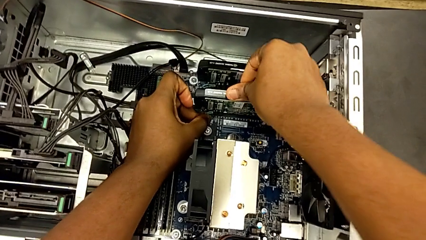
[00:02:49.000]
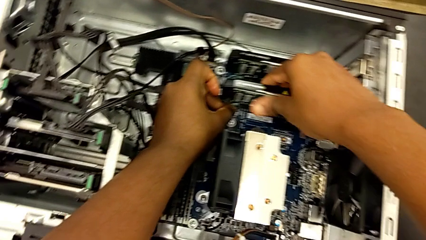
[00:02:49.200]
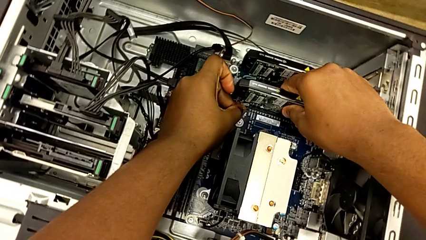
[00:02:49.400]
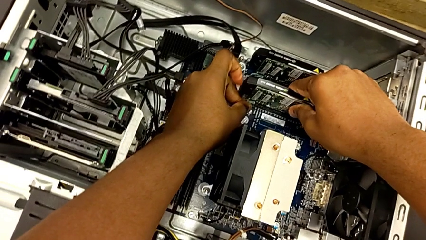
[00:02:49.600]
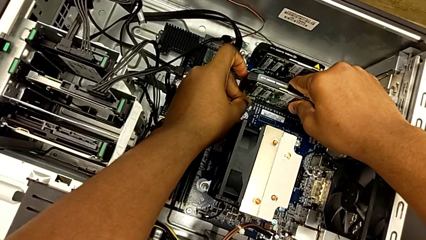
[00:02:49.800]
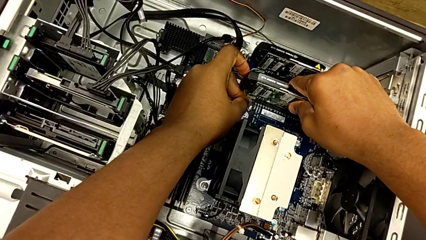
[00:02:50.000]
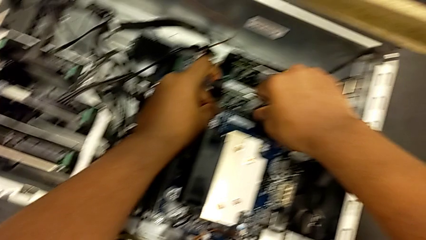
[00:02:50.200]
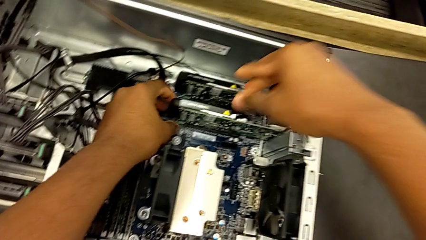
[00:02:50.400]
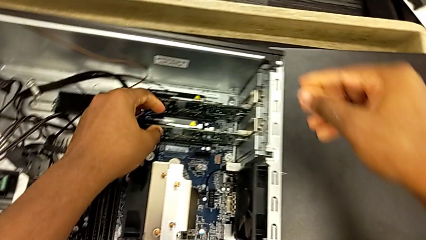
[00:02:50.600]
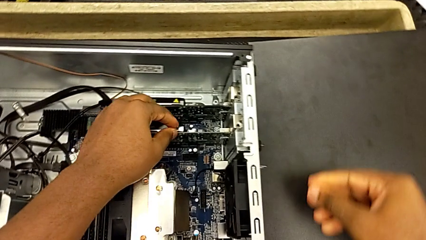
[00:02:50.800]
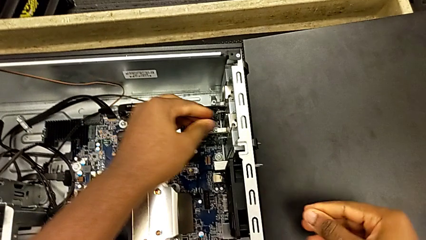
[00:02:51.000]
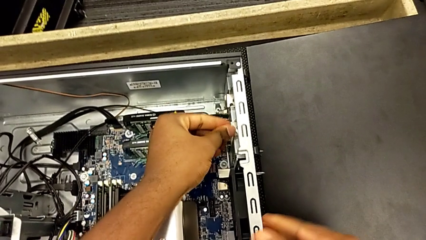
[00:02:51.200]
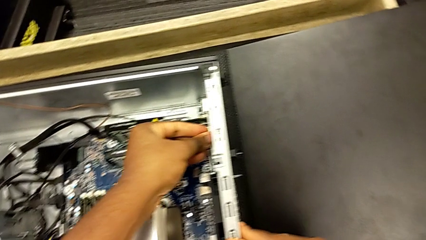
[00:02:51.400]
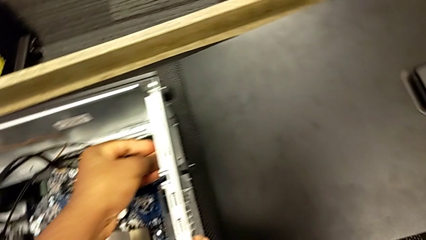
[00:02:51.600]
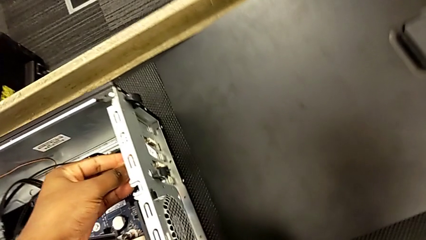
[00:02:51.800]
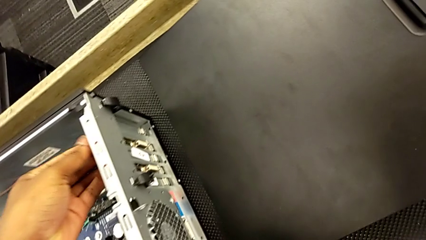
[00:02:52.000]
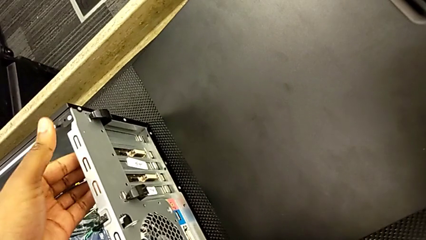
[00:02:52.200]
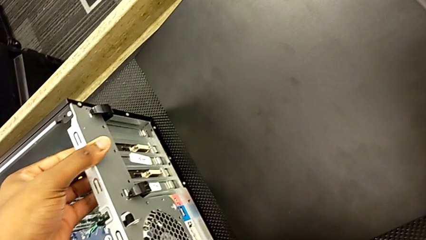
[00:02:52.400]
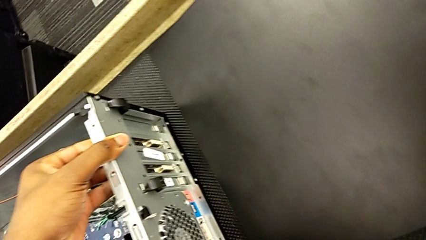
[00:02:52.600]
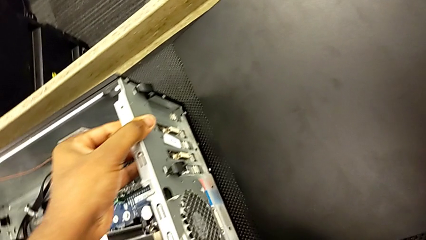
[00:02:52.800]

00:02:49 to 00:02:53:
The camera wearer is installing the first graphics card into the PC slot. They keep inspecting the first graphic card.

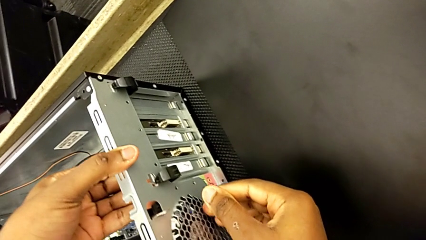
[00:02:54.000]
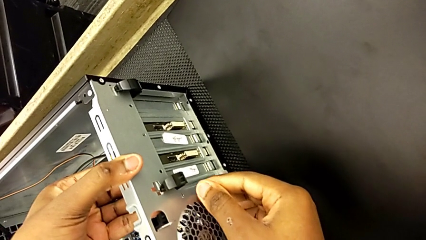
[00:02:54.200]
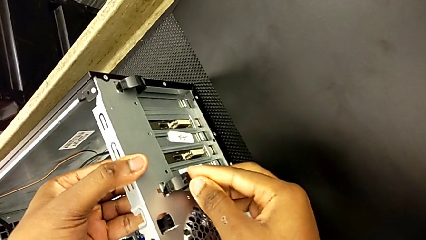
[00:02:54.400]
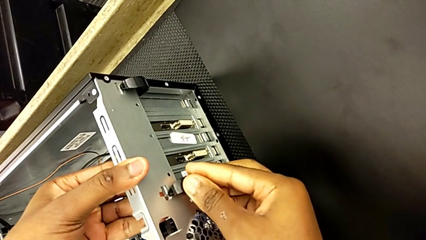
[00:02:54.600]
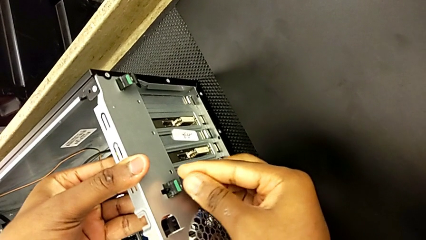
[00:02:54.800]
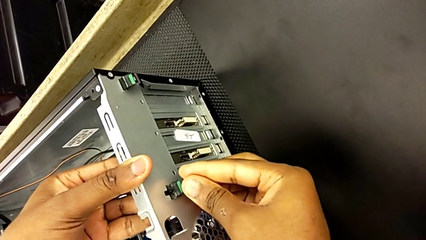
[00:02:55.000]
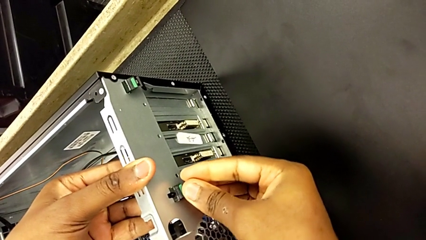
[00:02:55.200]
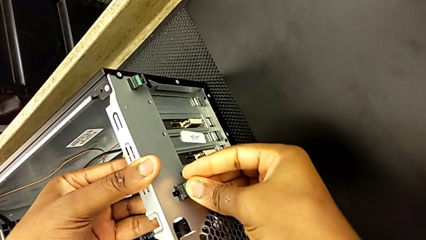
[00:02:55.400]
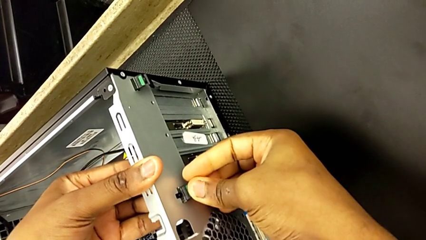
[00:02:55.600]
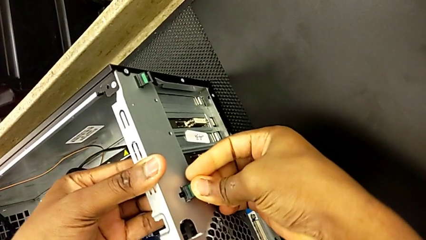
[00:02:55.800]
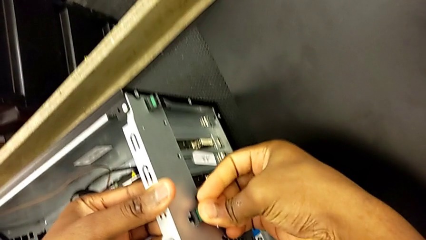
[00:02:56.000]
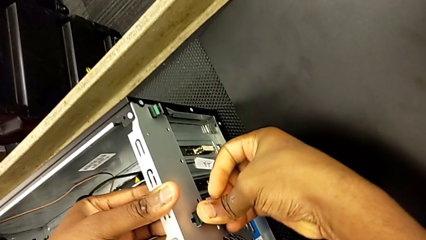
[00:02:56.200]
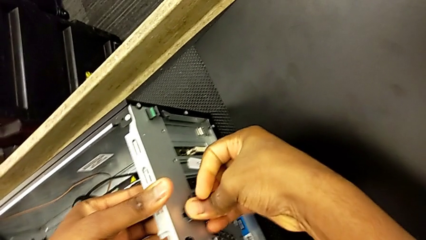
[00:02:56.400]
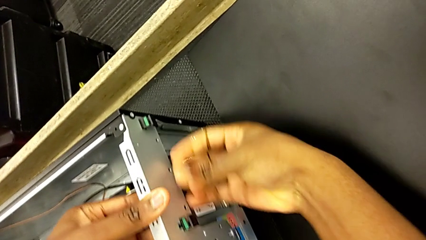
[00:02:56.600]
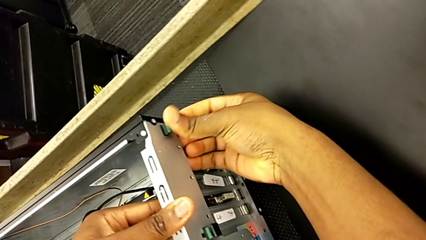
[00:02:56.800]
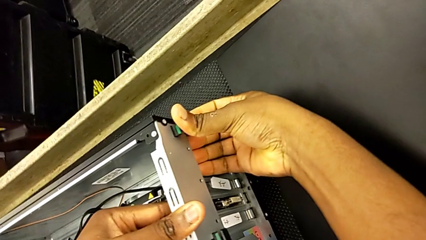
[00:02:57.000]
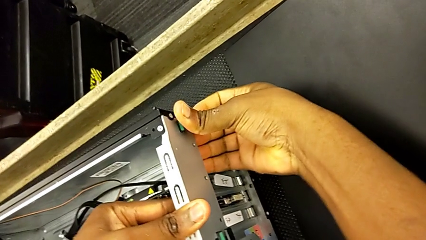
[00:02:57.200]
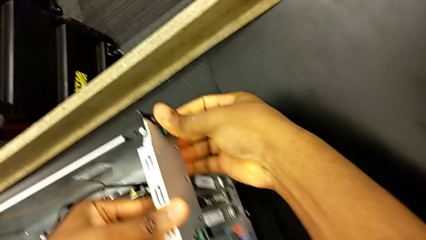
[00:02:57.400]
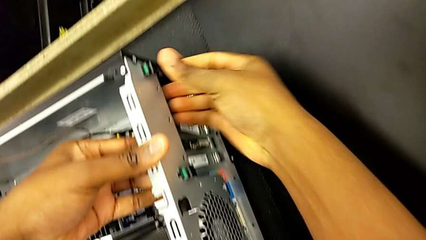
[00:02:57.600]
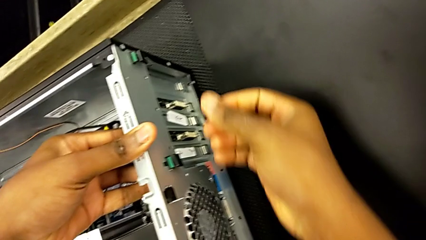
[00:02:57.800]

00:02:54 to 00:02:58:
The camera wearer locks the graphic cards. They grab the green computer tab, push the first computer tab and push the second computer tab.

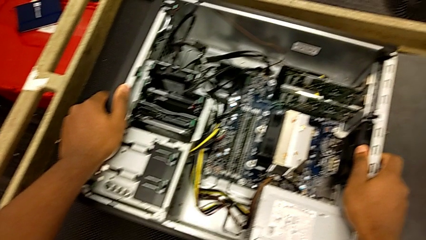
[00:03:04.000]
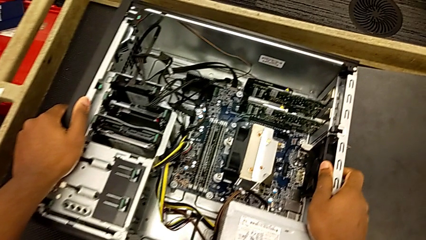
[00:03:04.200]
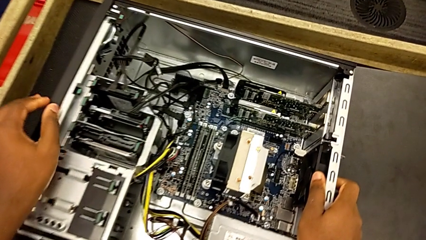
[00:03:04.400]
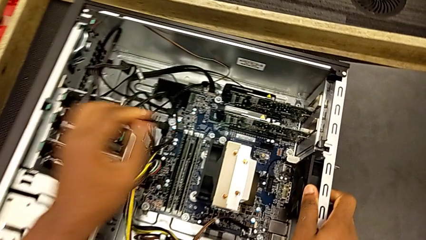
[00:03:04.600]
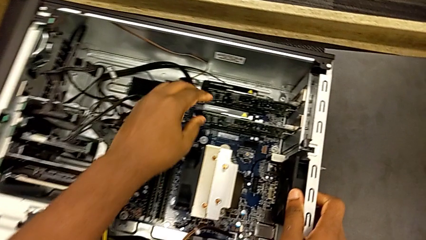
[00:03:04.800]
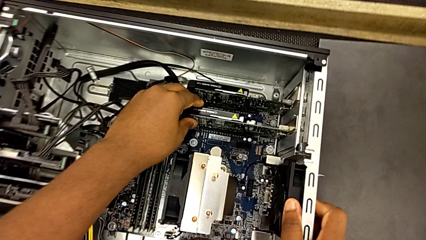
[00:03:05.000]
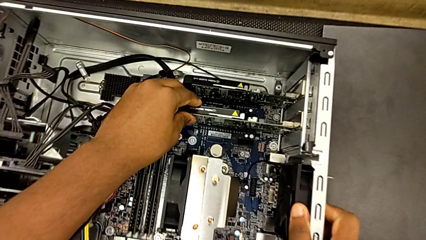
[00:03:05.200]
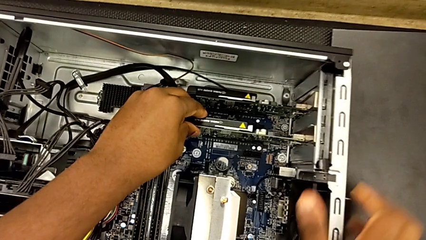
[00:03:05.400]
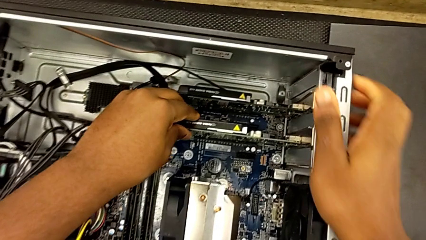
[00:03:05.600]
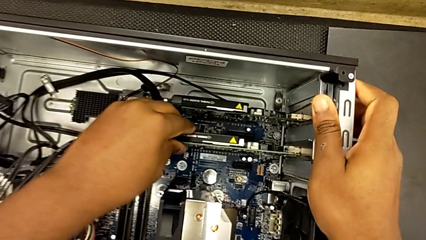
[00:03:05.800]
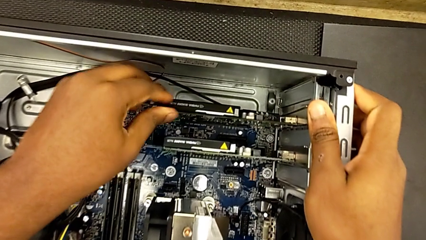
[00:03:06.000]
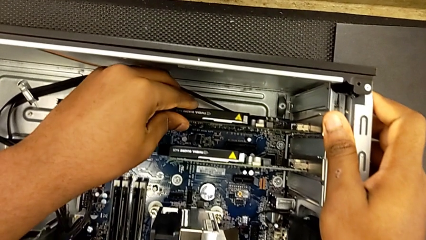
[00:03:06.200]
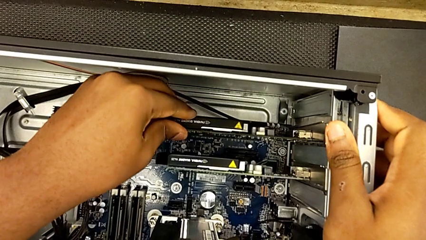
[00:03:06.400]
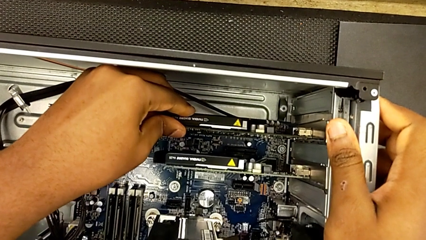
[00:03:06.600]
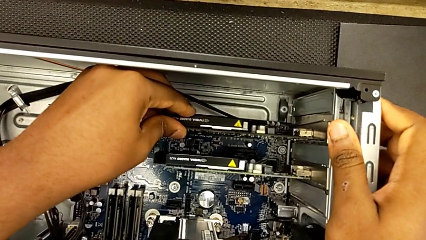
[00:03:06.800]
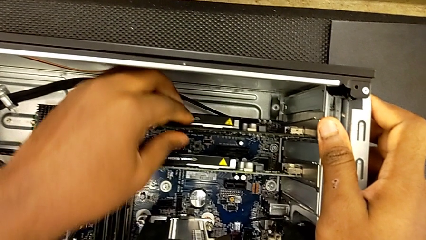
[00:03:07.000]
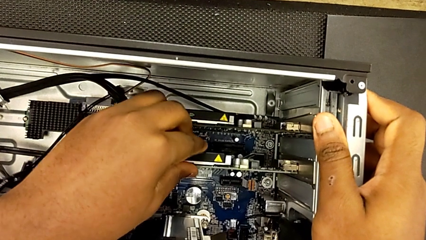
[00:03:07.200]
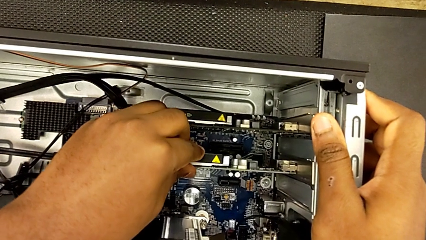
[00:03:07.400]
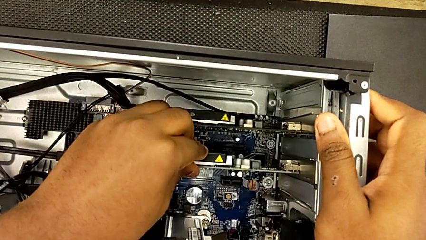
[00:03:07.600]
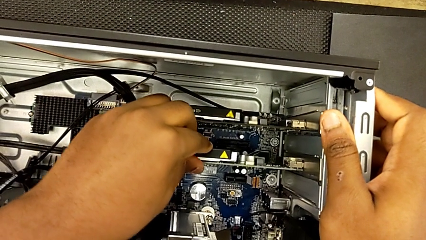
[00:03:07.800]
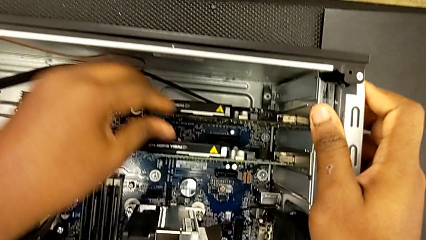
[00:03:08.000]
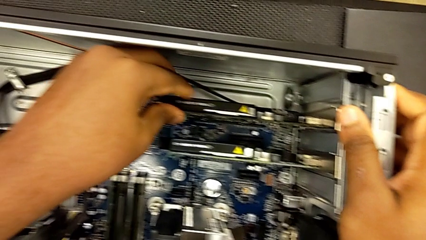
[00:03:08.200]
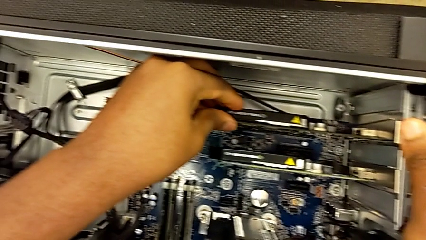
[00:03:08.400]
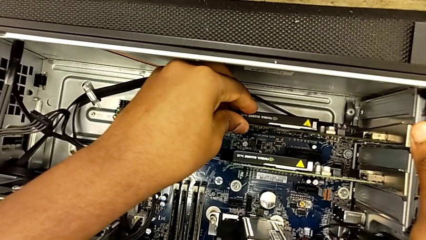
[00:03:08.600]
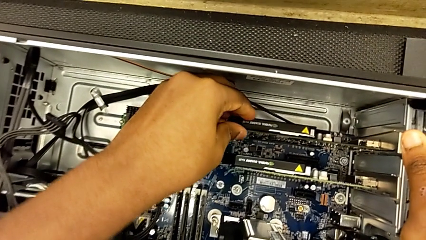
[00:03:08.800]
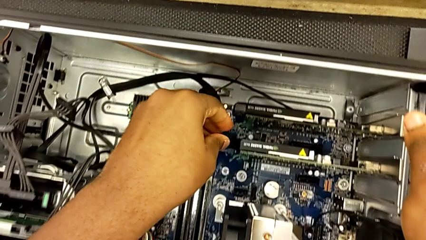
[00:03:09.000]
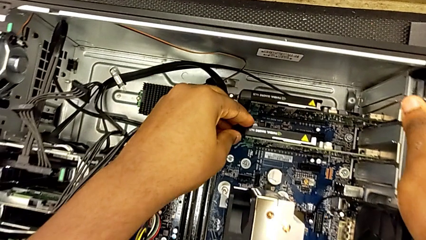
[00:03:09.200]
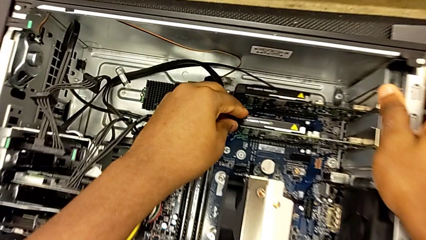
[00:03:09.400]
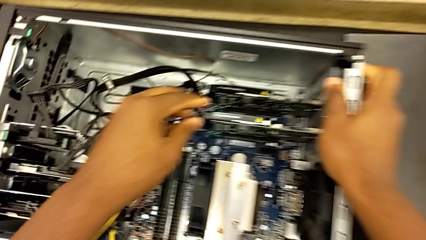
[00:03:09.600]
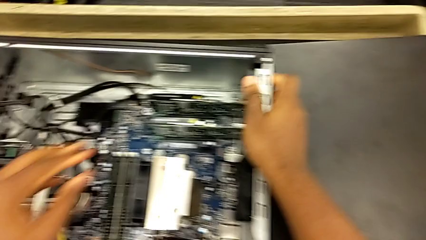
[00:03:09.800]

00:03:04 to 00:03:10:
The camera wearer inspects both graphic cards. They grab the second graphic card, inspect it and inspect the first graphic card.
